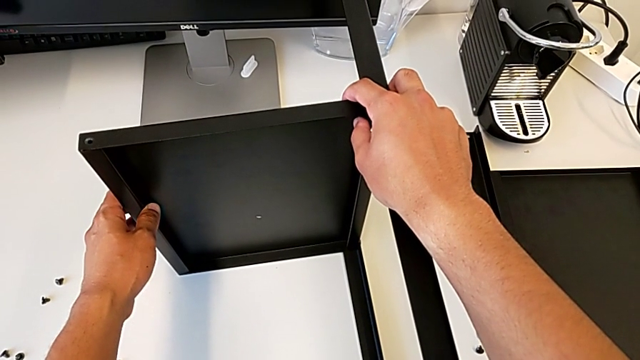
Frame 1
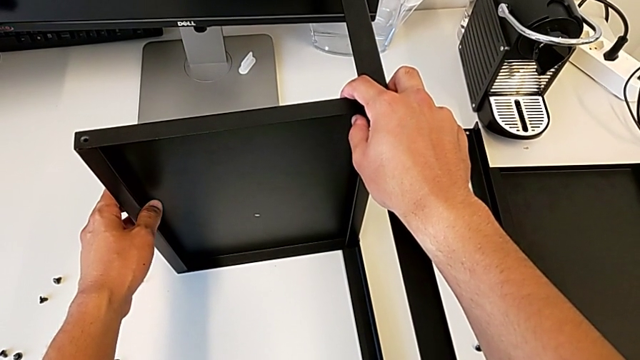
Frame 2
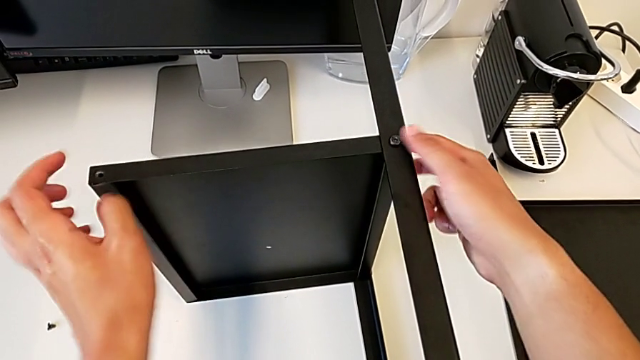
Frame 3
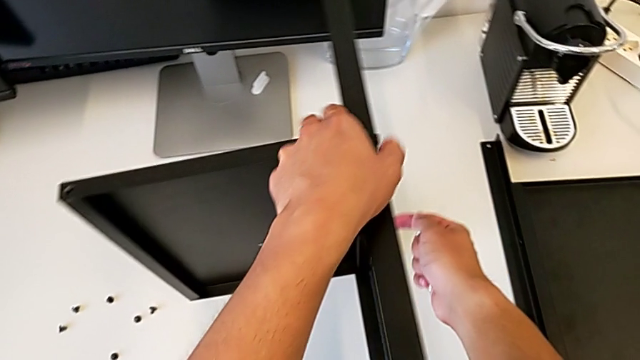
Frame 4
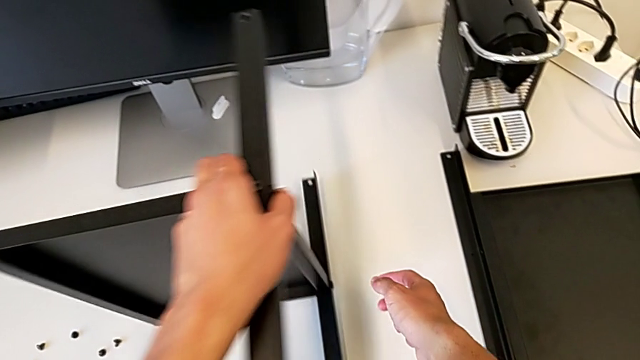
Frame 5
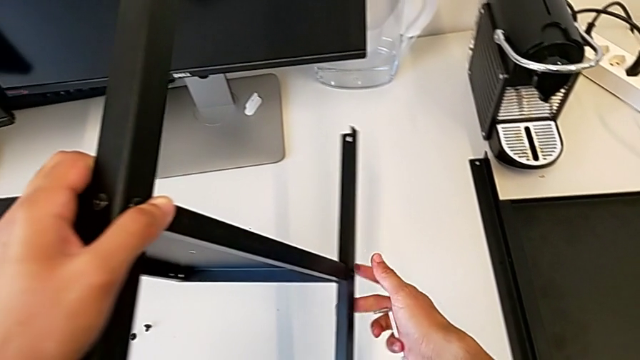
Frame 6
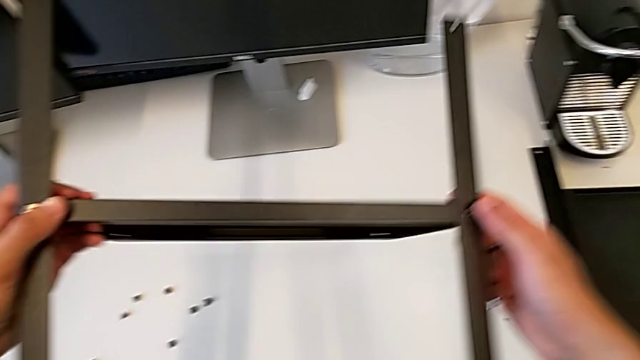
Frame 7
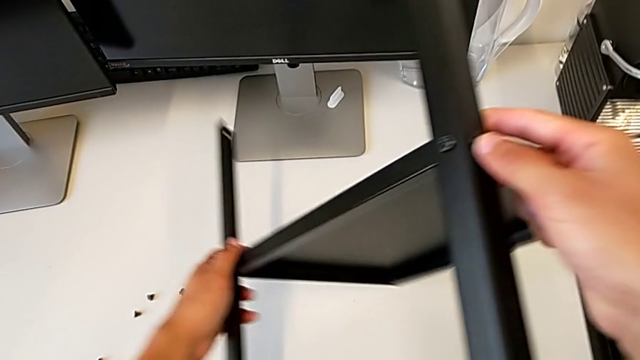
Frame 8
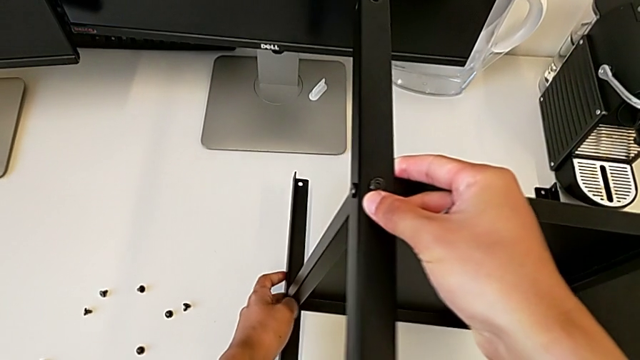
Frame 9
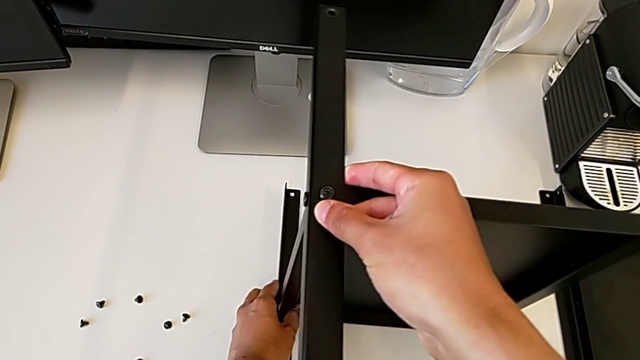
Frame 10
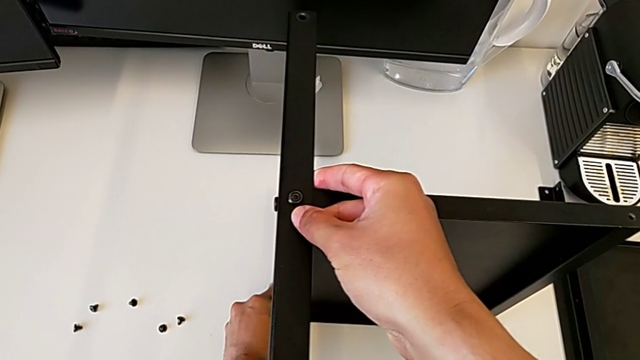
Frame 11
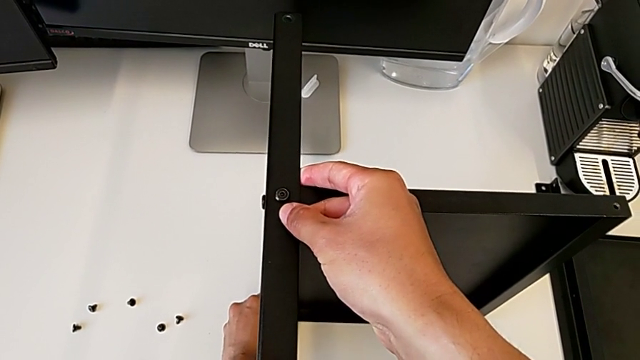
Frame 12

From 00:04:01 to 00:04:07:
The camera wearer is flipping the table. They keep rotating the black nightstand.

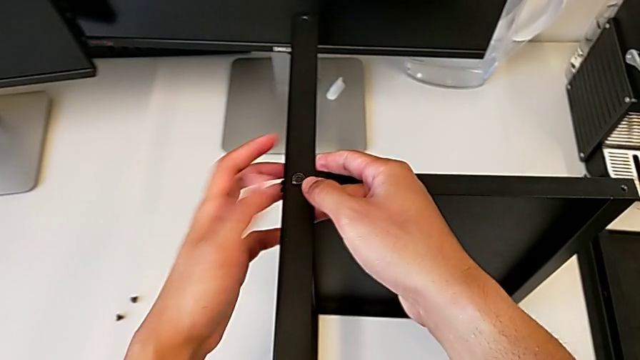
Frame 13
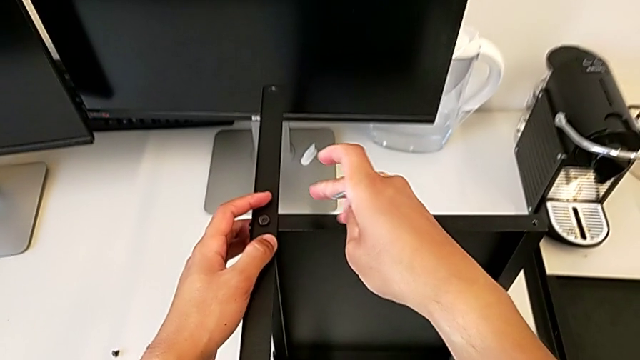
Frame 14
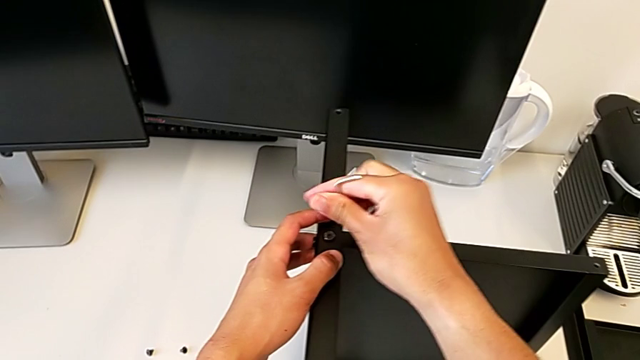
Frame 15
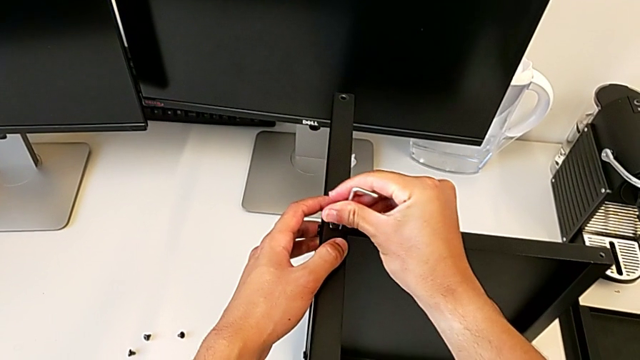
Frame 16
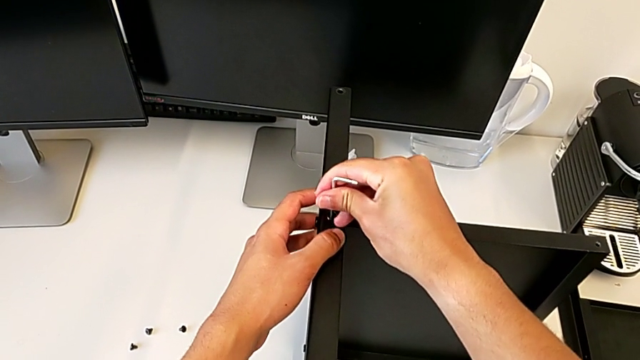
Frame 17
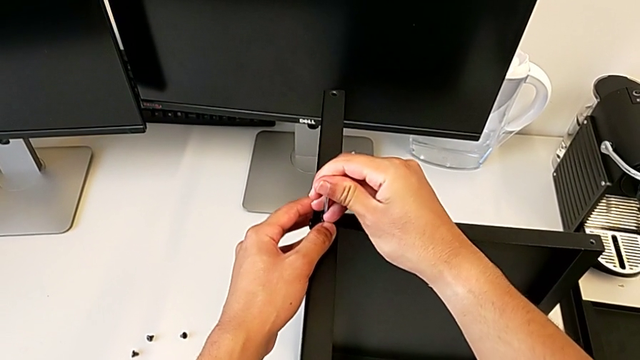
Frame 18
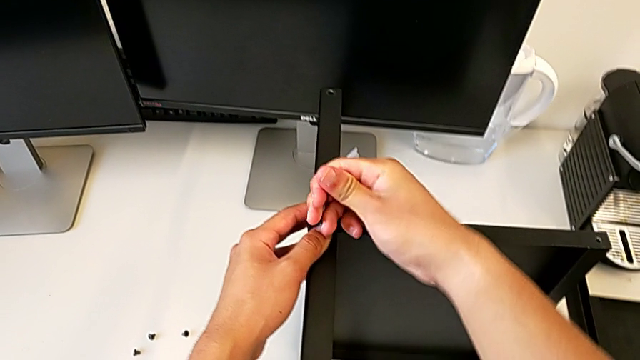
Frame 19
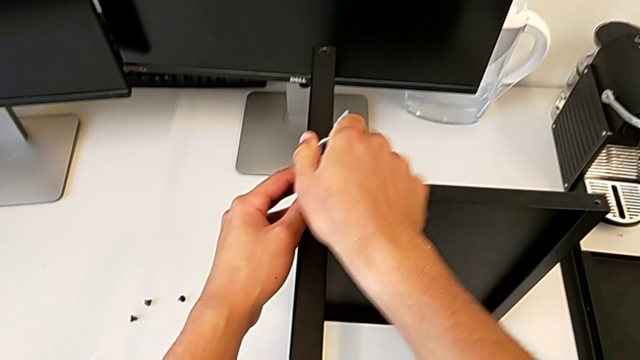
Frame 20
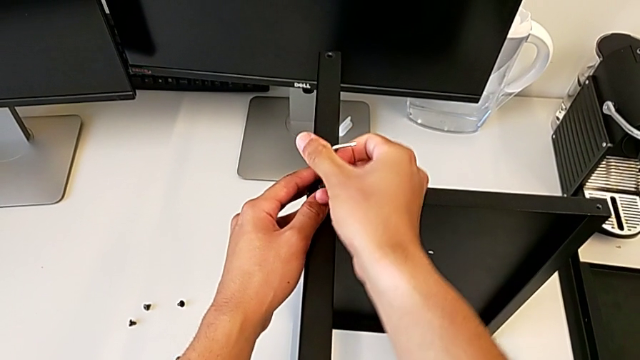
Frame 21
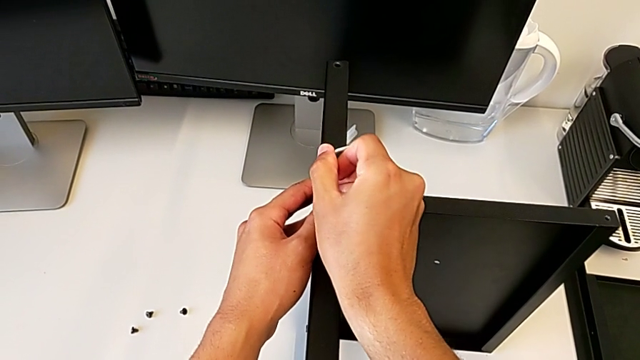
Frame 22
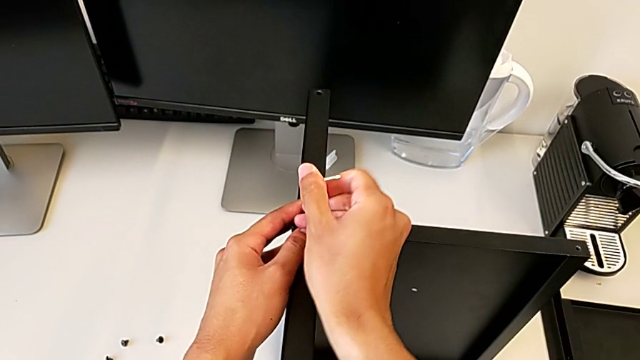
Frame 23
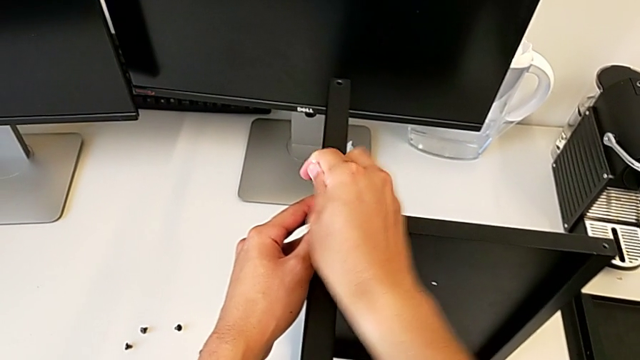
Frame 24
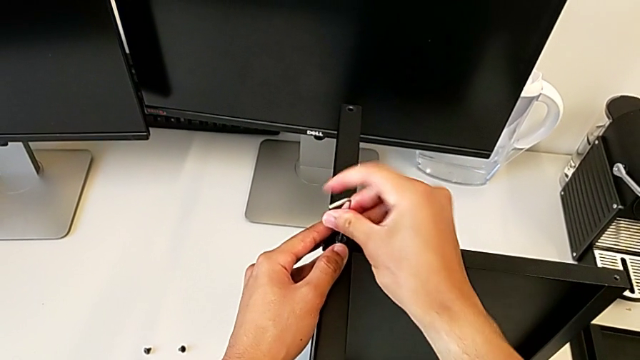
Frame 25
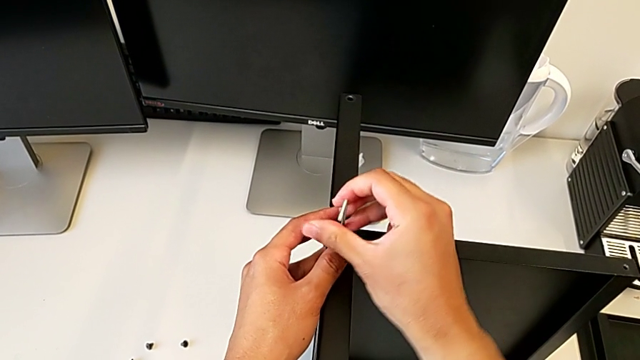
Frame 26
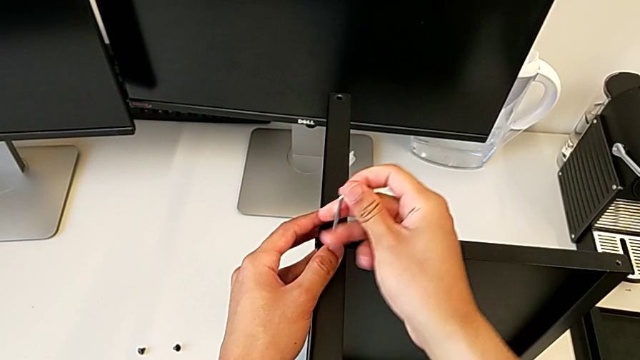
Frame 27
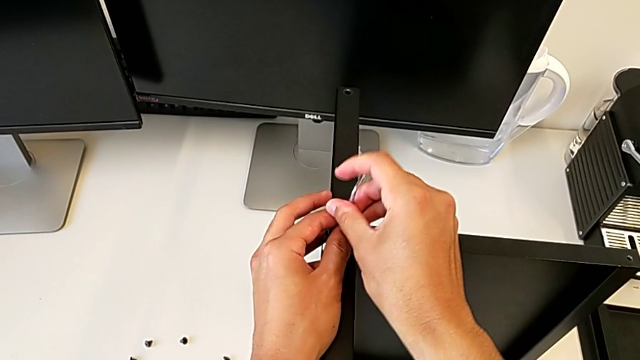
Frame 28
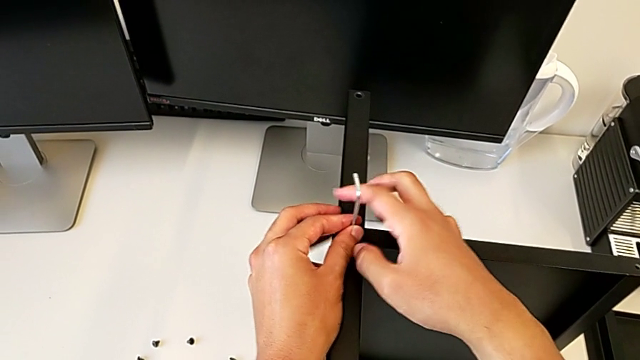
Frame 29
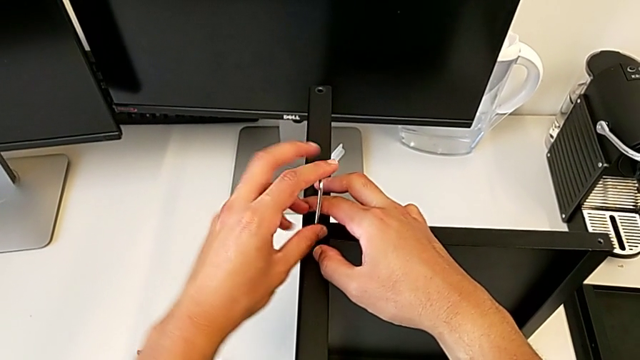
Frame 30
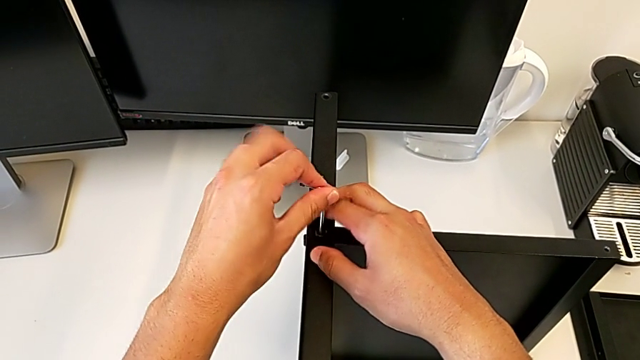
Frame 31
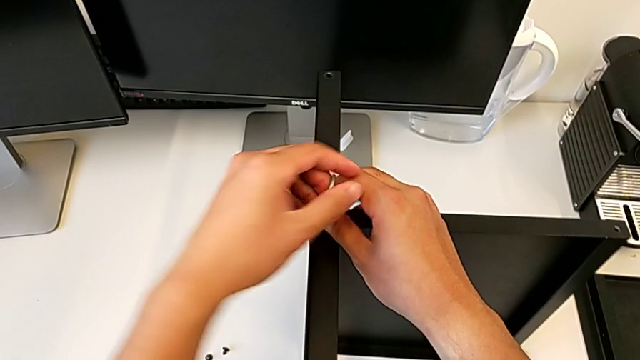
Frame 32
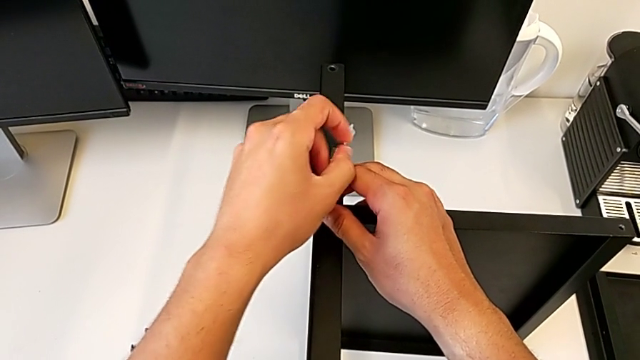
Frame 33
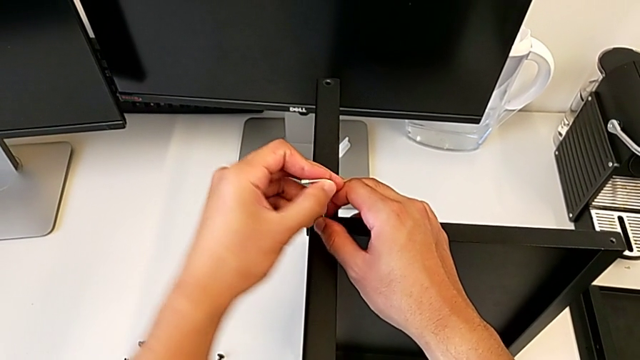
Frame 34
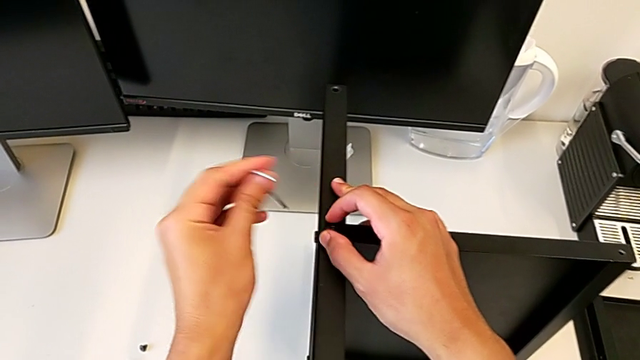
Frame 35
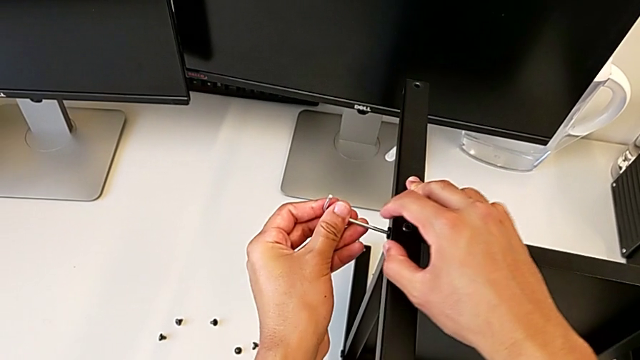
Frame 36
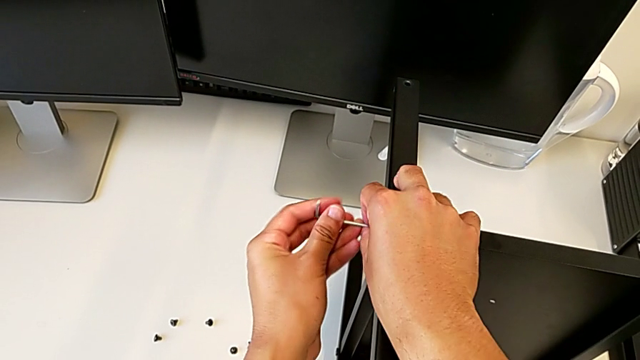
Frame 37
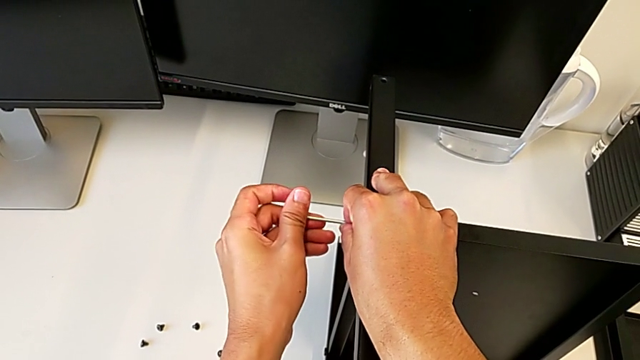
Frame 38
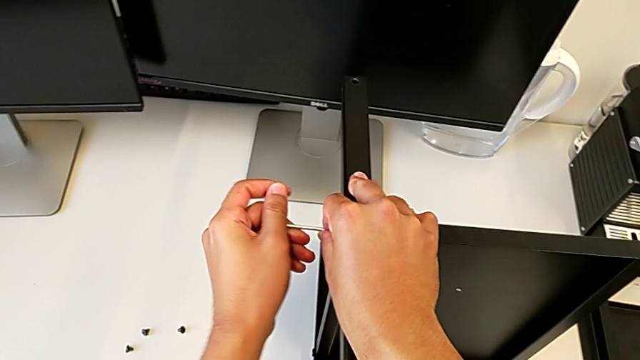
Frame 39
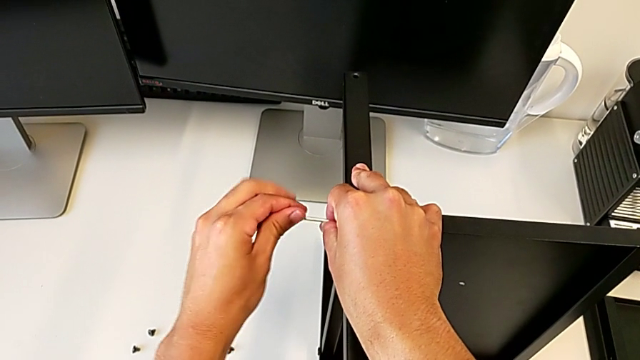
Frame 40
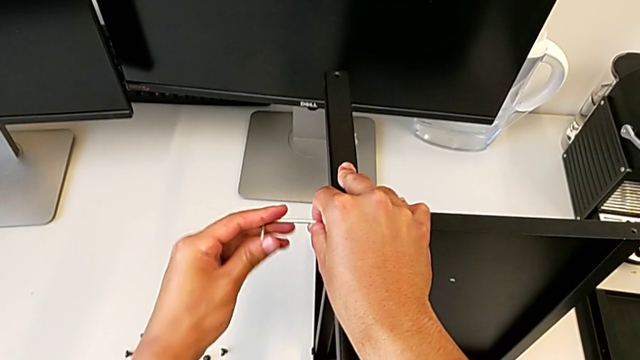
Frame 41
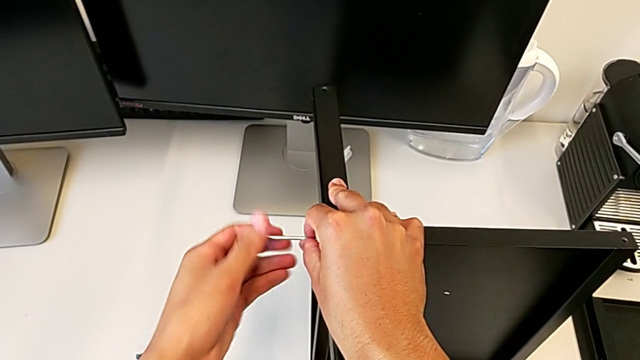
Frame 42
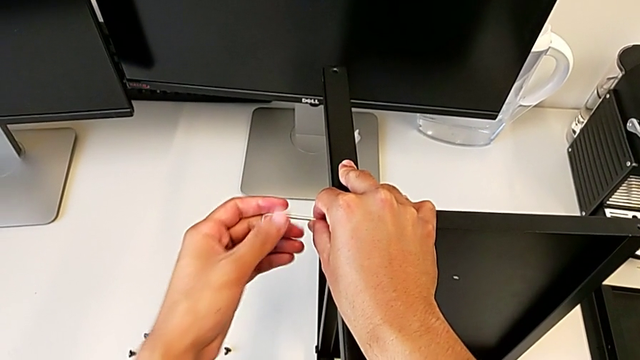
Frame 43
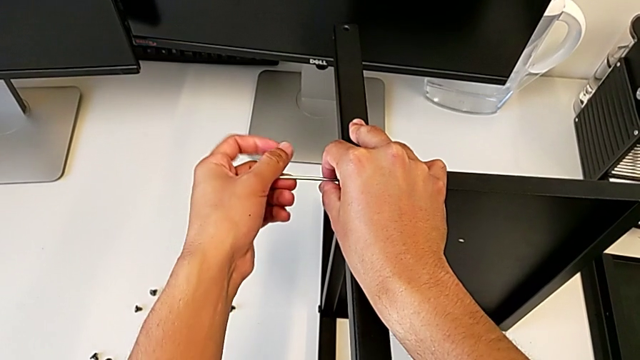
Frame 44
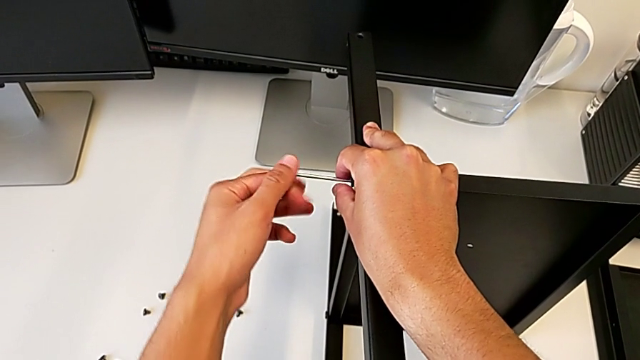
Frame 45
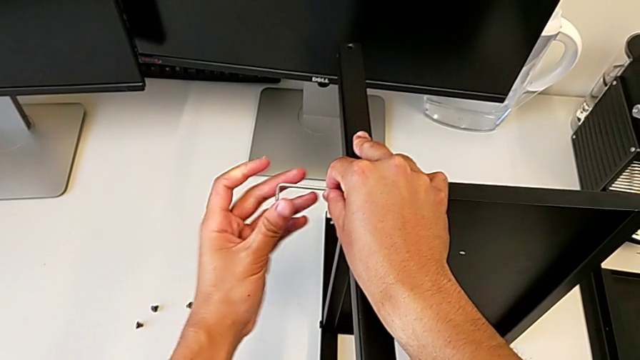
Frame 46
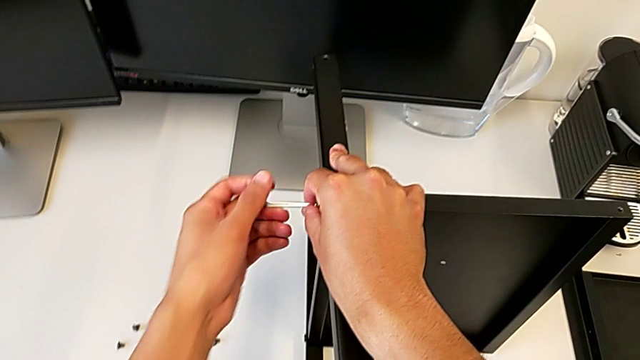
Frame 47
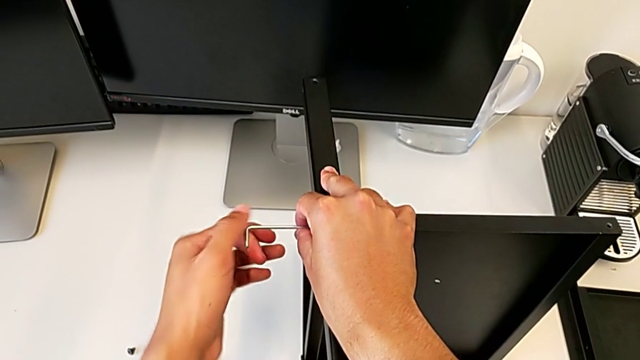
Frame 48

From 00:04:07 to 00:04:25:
The camera wearer is disassembling the third leg. They insert the Allen wrench, unscrew the hex socket head, withdraw the Allen wrench and unscrew the hex socket head.
